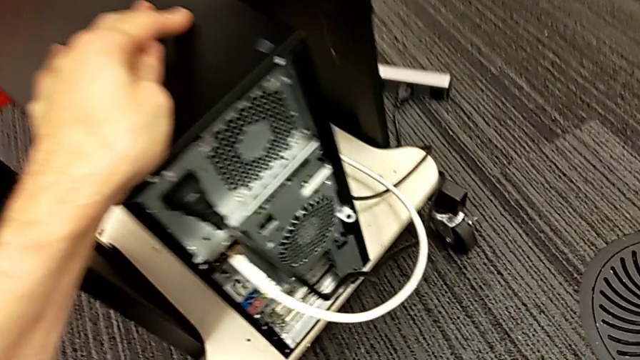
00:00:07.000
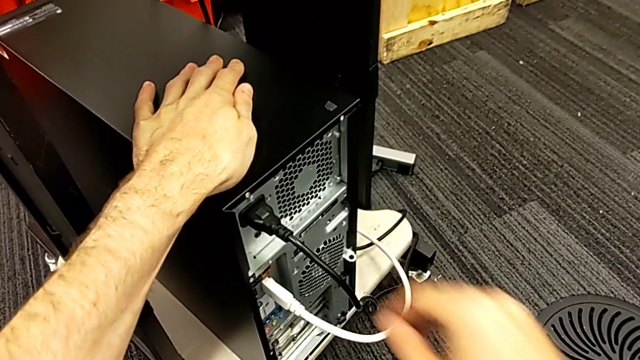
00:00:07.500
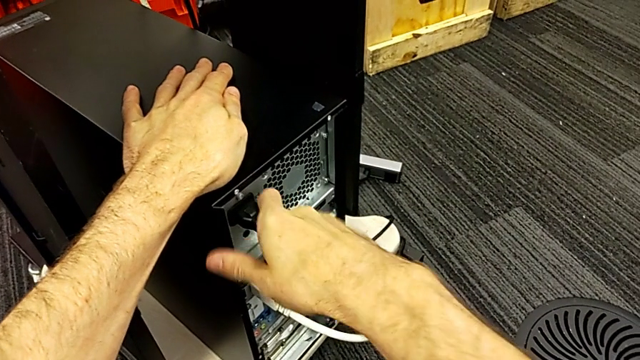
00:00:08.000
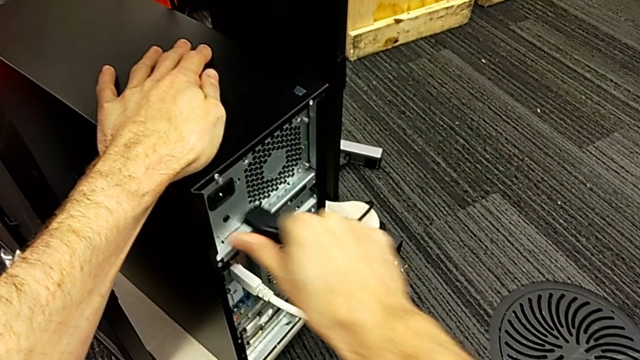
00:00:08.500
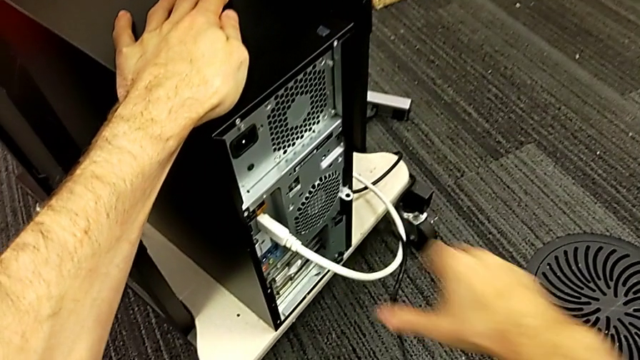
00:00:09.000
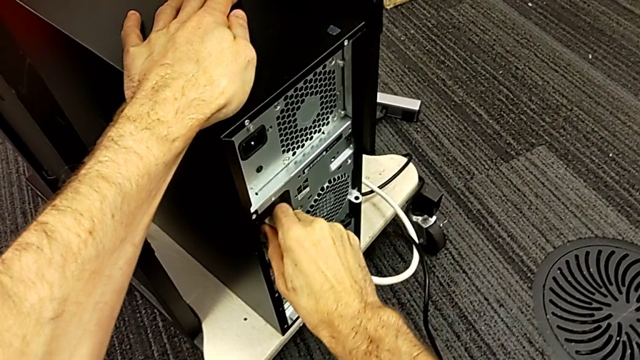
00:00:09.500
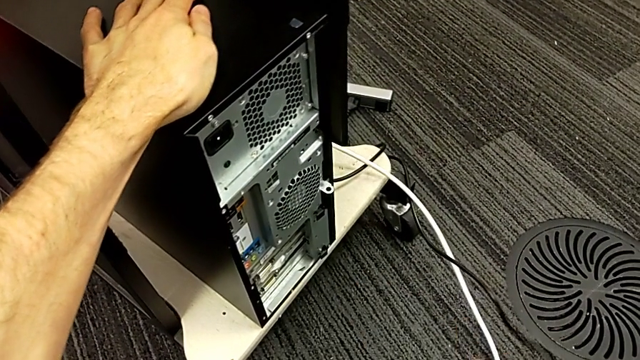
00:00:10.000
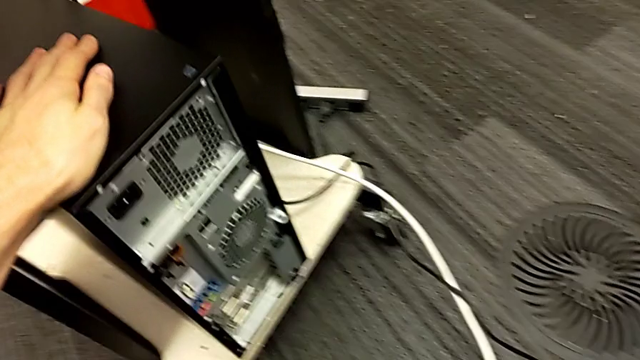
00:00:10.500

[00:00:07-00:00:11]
The camera wearer removes the power supply cable from the computer tower. They grab the cable power supply, pull it and place it. They withdraw the HDMI cable and place it.

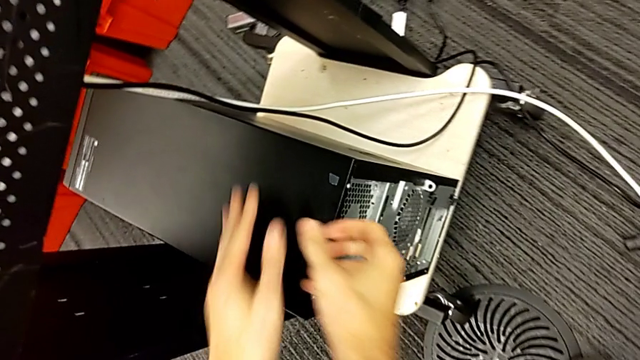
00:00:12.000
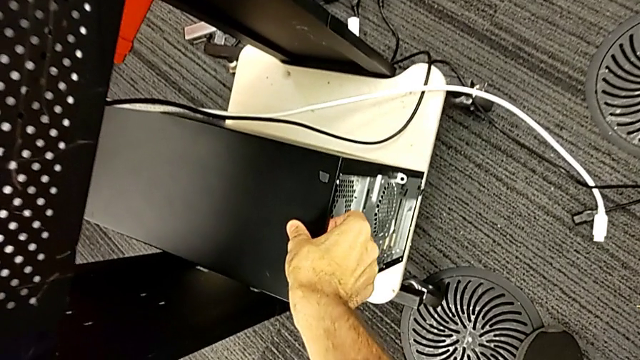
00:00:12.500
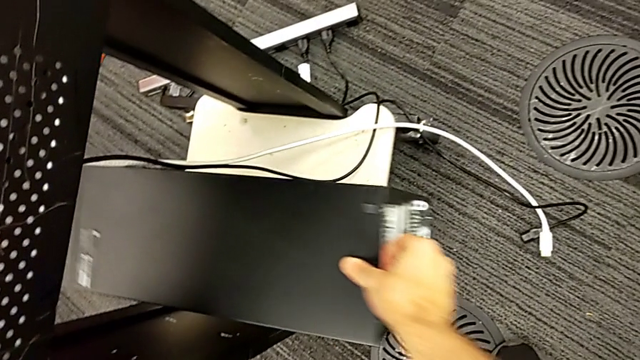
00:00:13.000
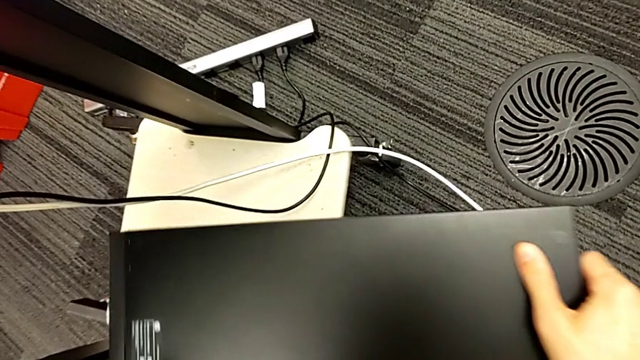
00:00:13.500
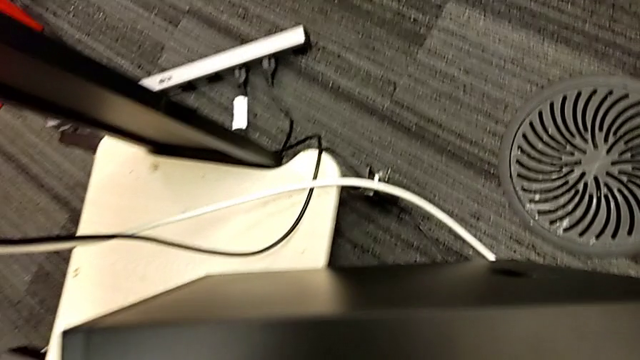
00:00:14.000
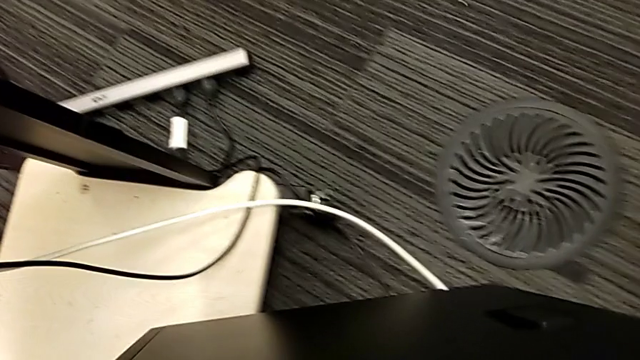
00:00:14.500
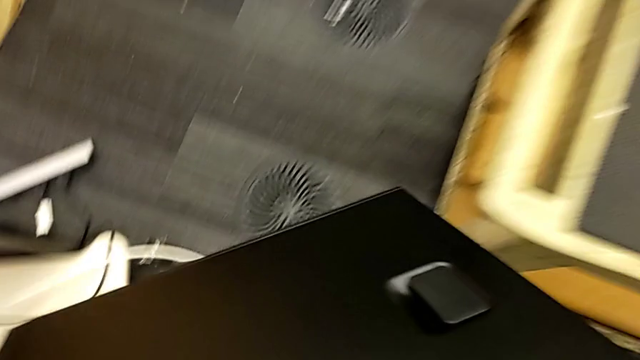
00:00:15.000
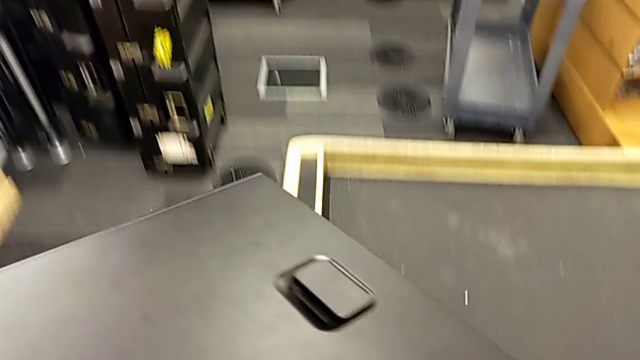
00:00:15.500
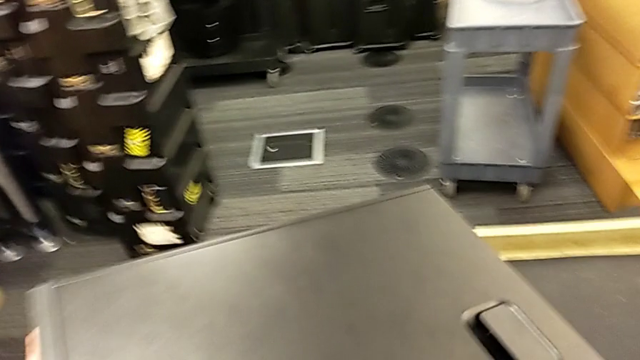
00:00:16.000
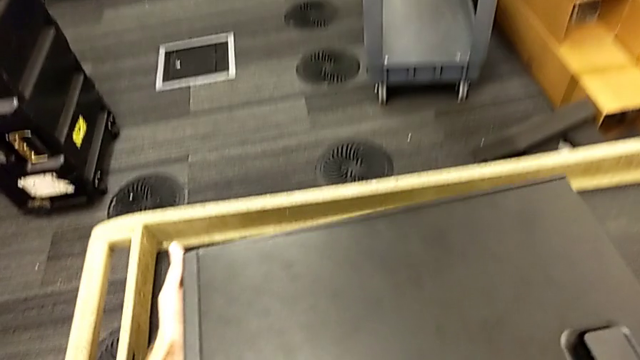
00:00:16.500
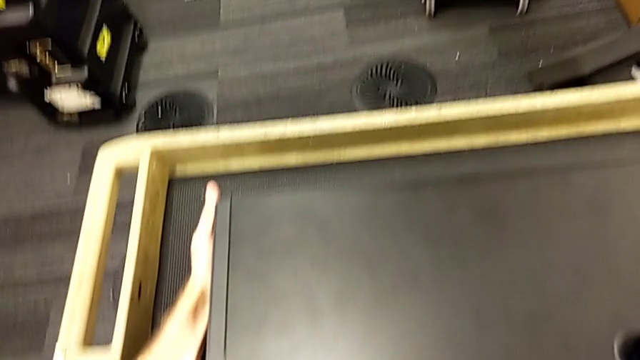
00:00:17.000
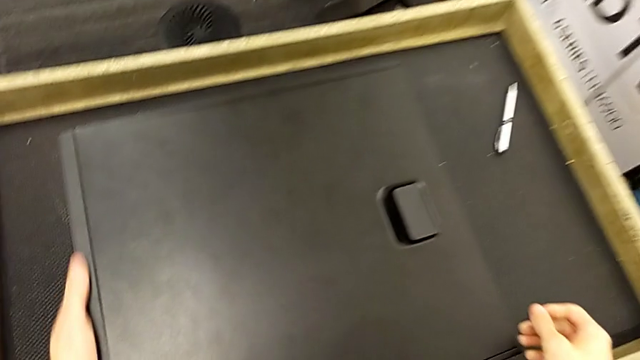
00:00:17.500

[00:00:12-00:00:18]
The camera wearer puts the computer tower on the table. They grab the computer tower, pull it, grab it, lift it and place it.

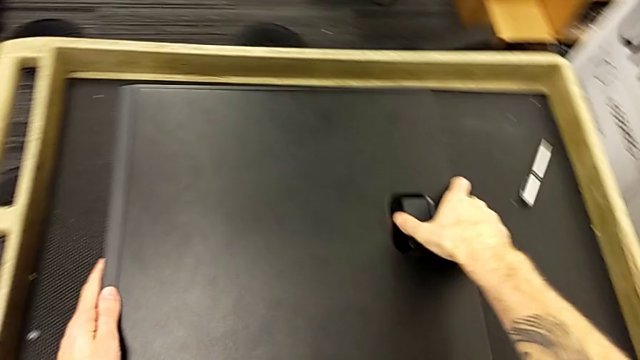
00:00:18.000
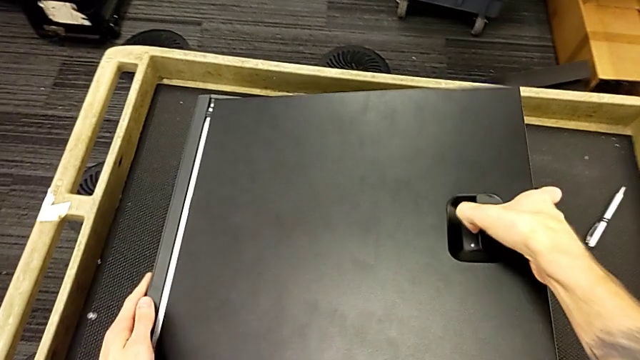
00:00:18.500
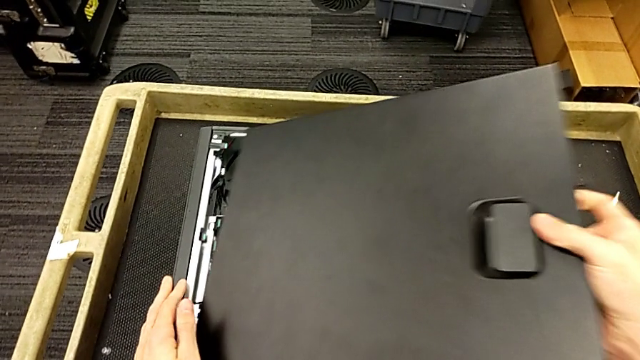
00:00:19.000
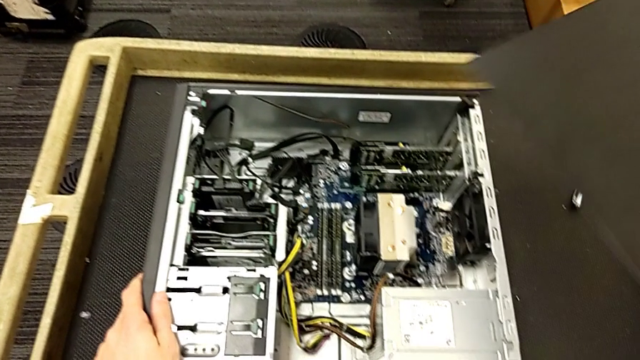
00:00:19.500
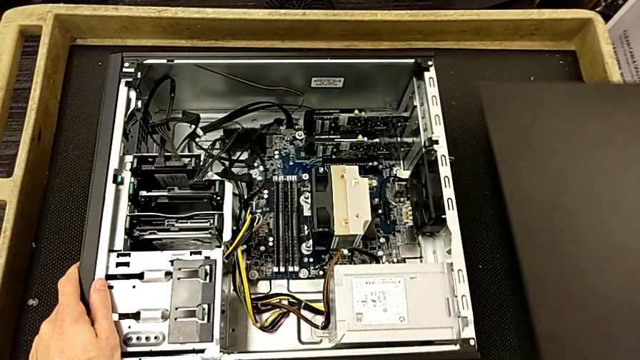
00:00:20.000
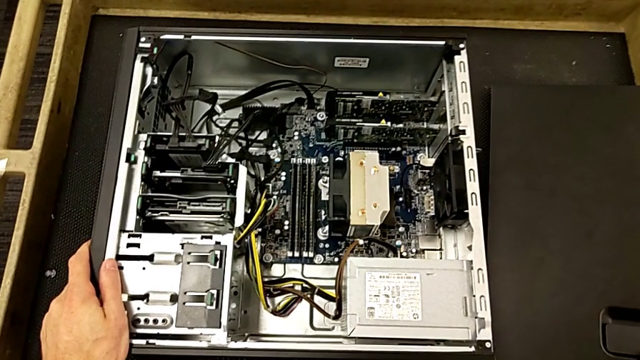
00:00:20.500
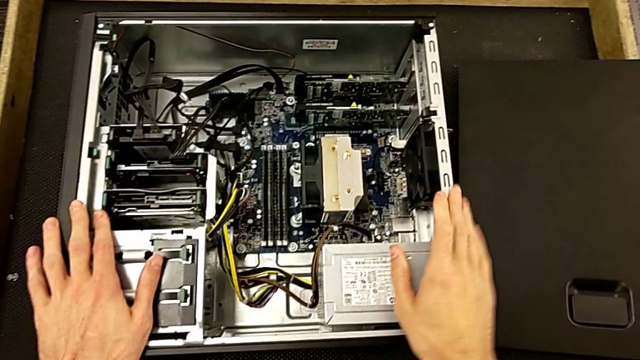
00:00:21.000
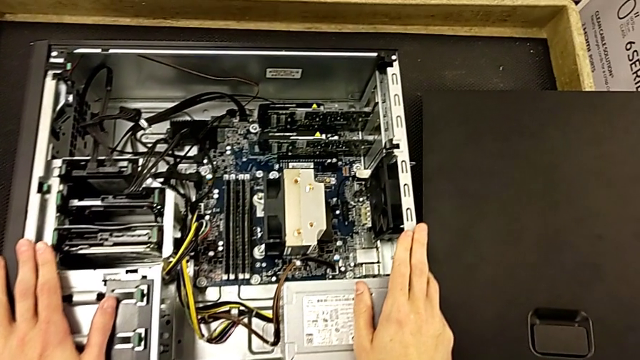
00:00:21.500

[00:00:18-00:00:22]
The camera wearer opens the computer tower. They grab the cover, open it and place it.

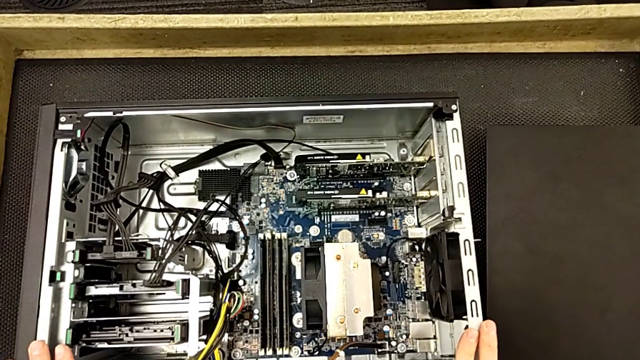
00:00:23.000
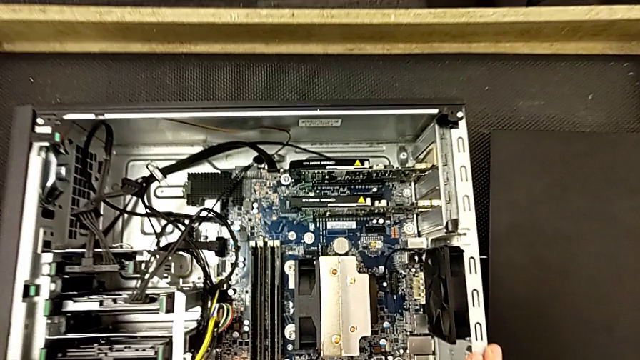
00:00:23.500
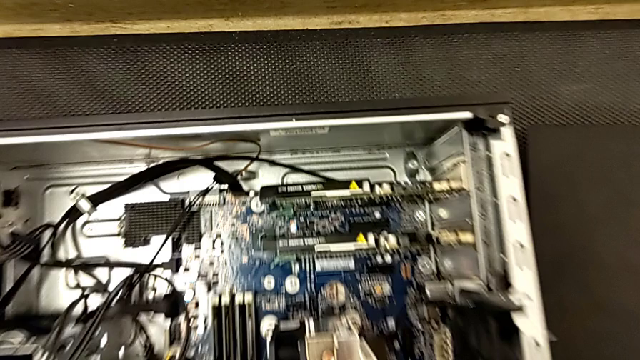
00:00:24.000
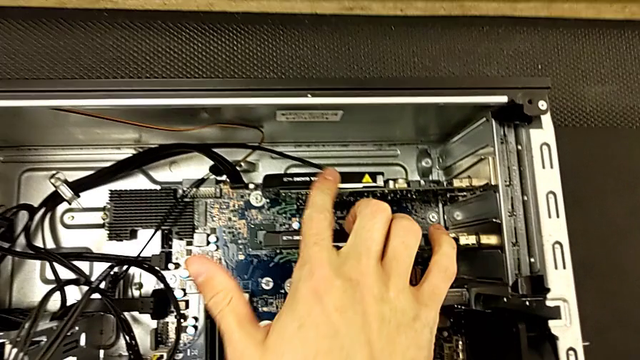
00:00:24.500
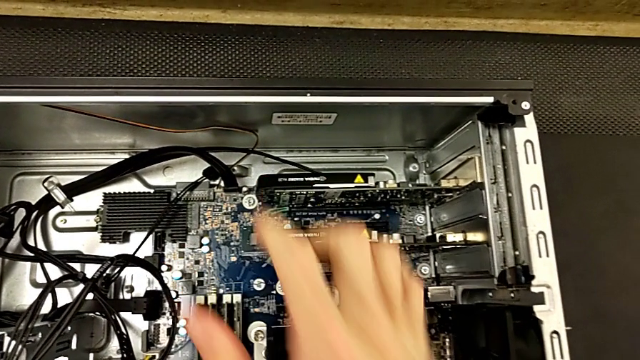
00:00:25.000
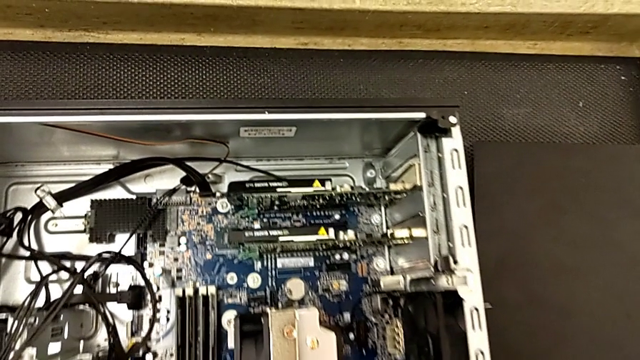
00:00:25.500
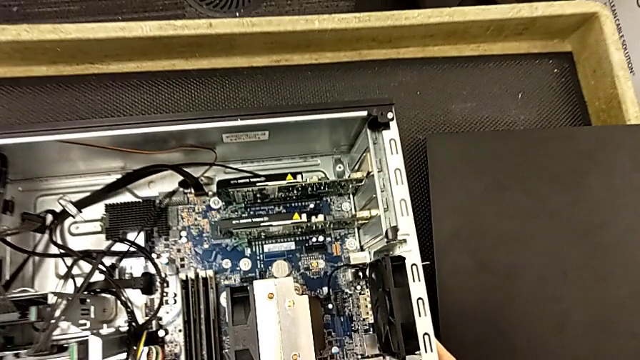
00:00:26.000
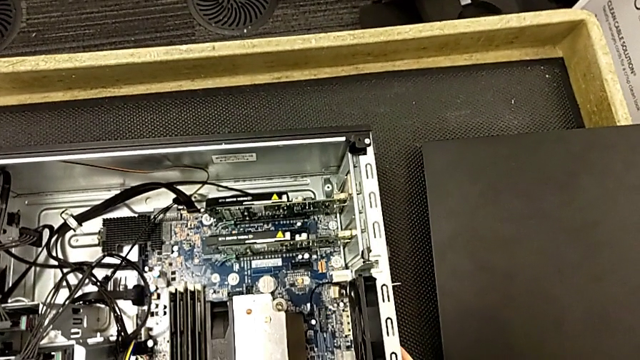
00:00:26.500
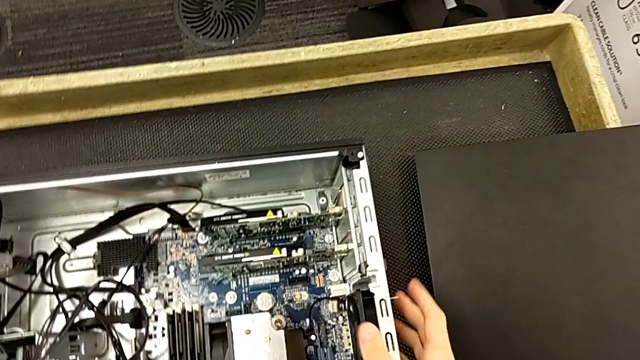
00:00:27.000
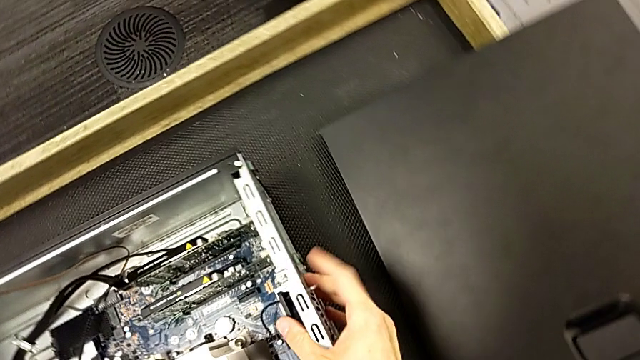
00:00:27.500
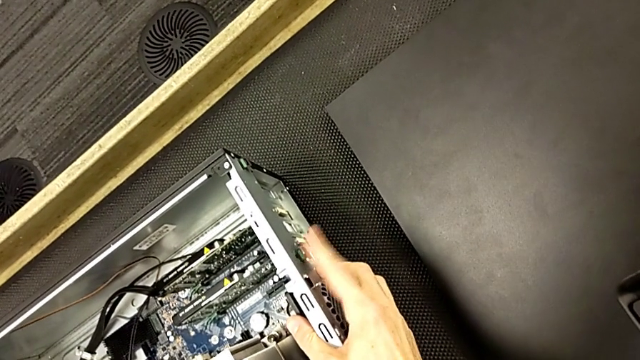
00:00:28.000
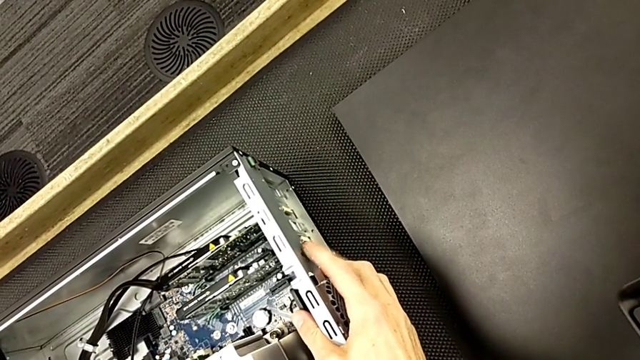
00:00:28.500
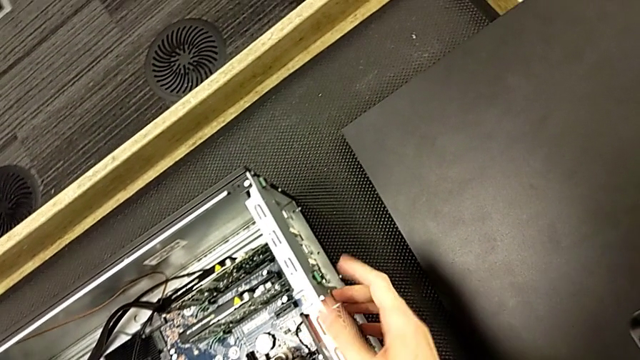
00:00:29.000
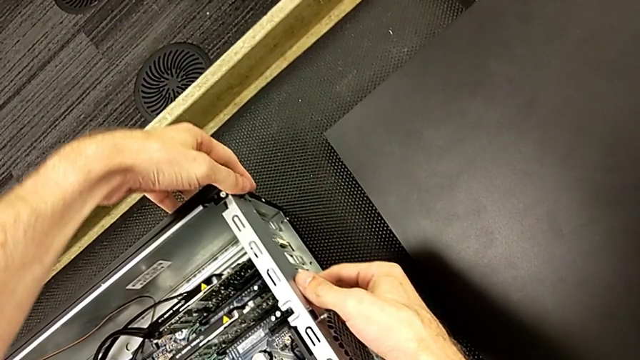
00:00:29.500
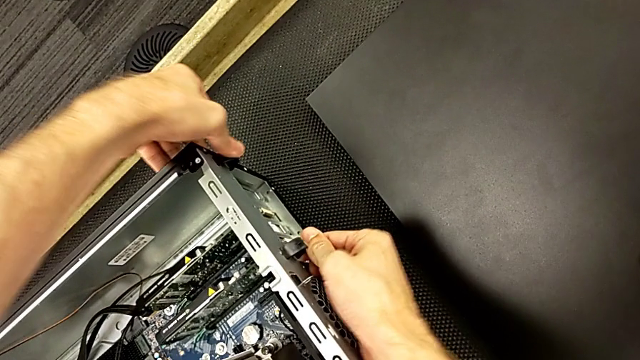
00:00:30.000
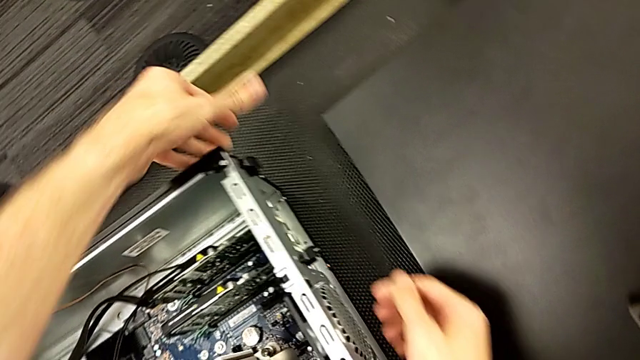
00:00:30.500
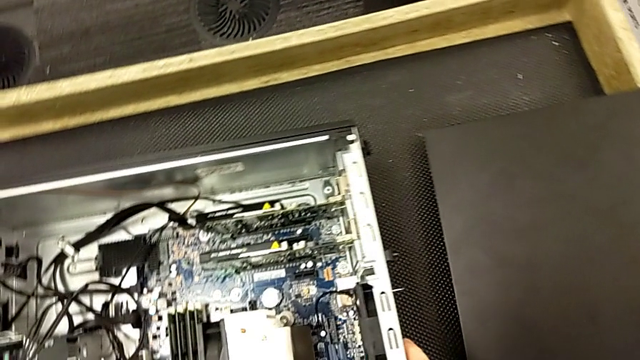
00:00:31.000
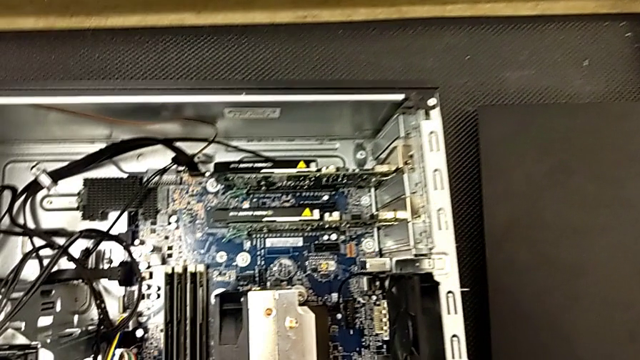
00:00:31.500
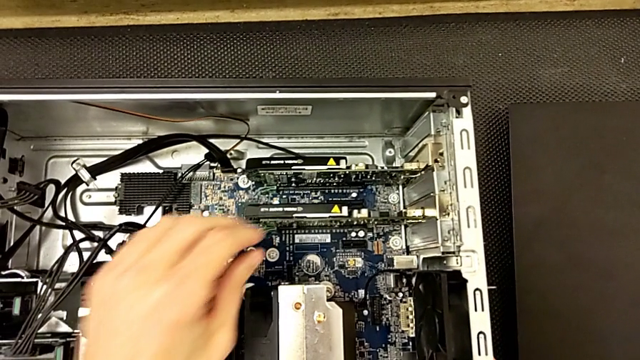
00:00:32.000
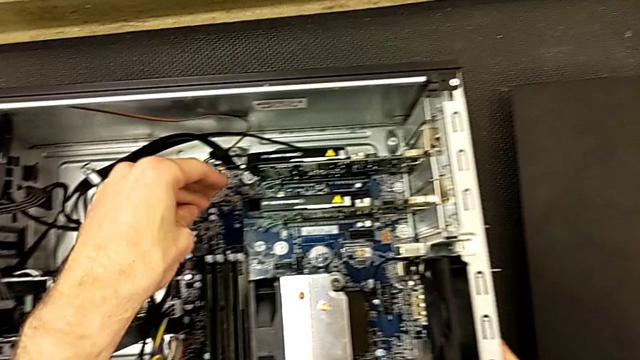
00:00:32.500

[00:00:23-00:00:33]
The camera wearer is removing the first graphic cards from the computer tower. They slide the computer tower and press the green computer tab.
